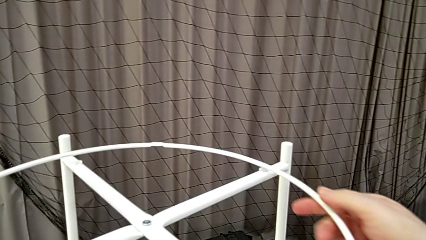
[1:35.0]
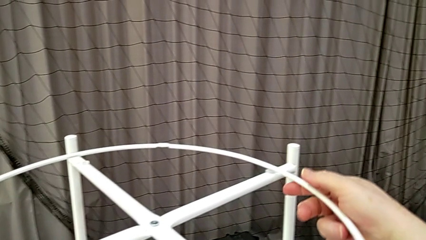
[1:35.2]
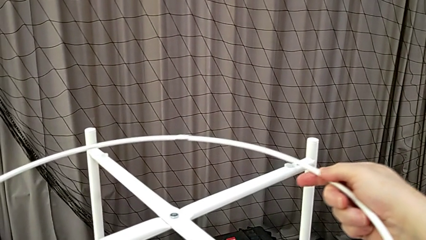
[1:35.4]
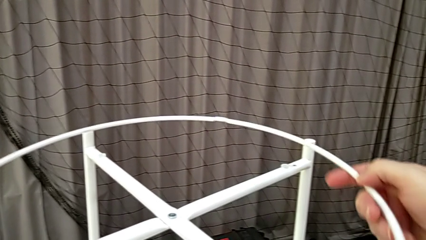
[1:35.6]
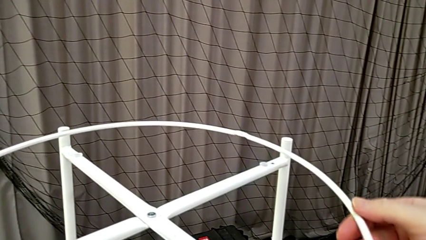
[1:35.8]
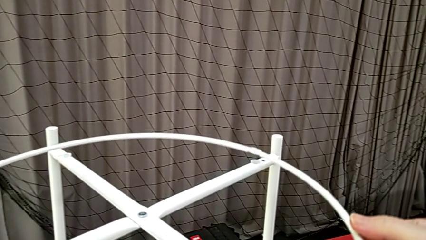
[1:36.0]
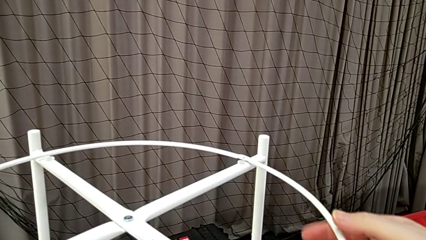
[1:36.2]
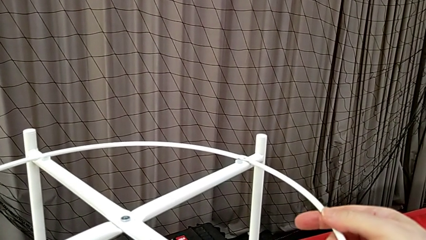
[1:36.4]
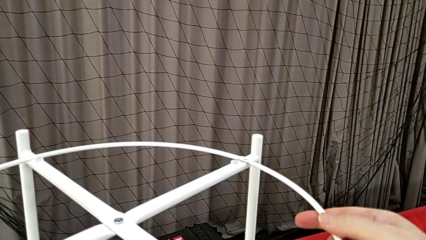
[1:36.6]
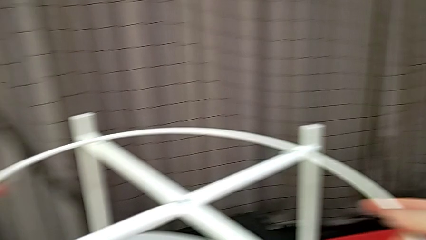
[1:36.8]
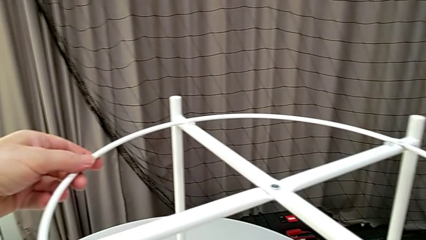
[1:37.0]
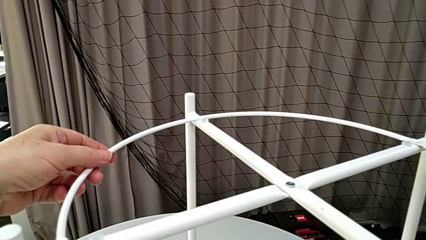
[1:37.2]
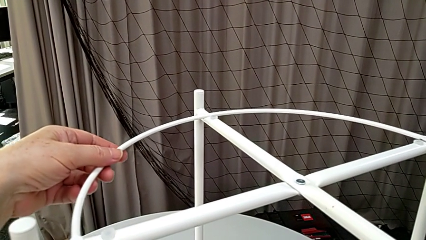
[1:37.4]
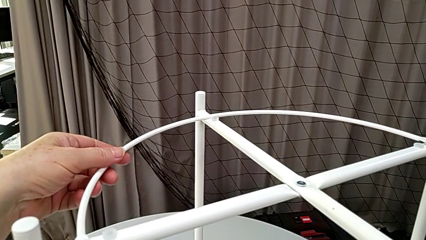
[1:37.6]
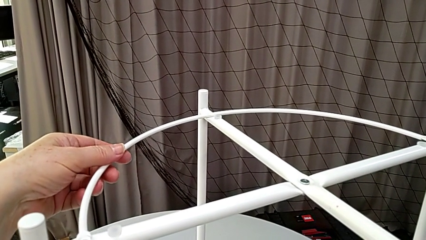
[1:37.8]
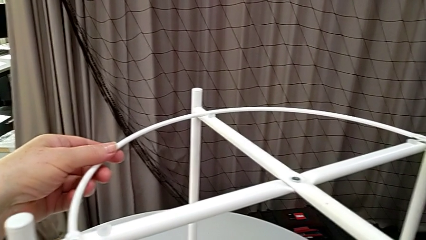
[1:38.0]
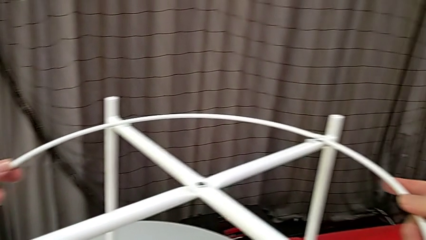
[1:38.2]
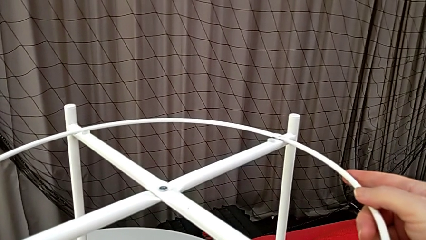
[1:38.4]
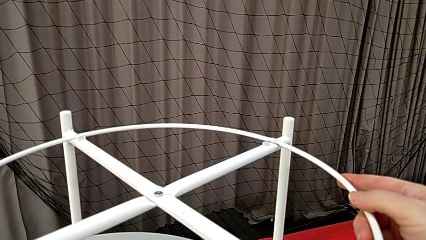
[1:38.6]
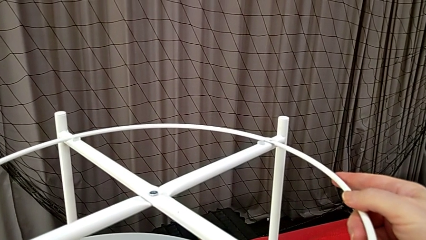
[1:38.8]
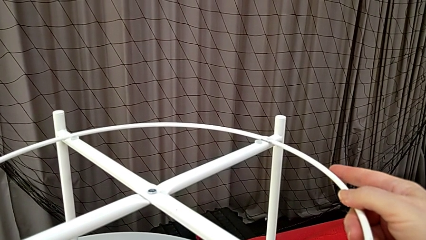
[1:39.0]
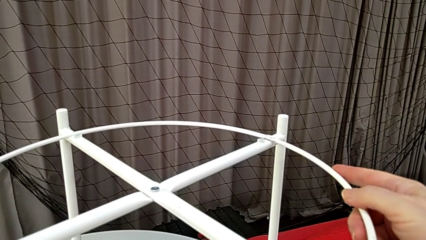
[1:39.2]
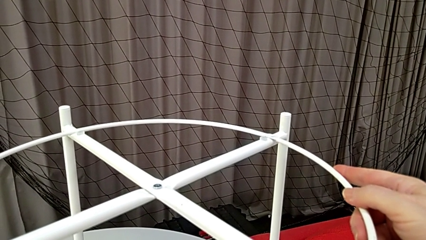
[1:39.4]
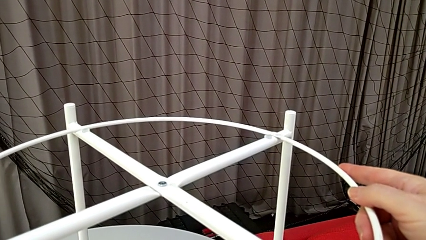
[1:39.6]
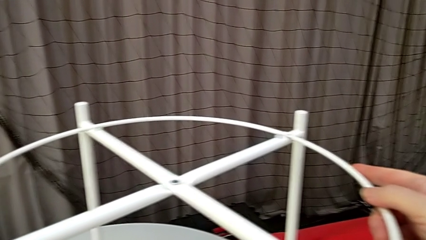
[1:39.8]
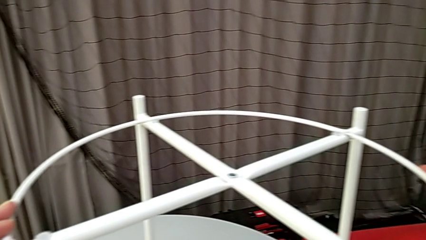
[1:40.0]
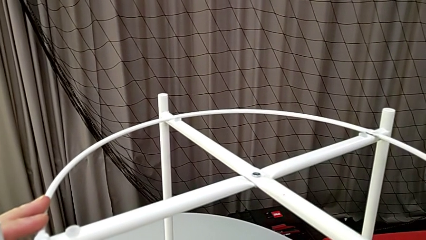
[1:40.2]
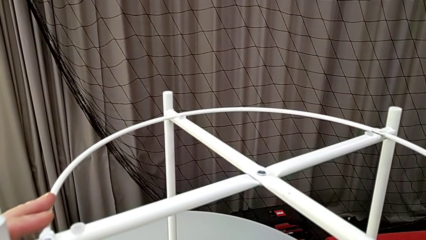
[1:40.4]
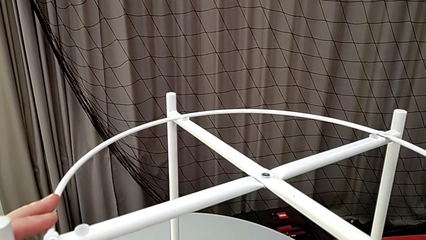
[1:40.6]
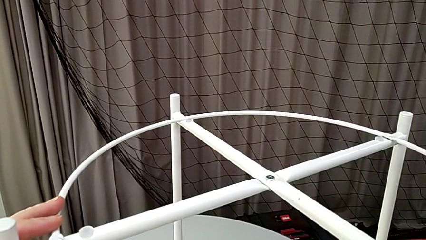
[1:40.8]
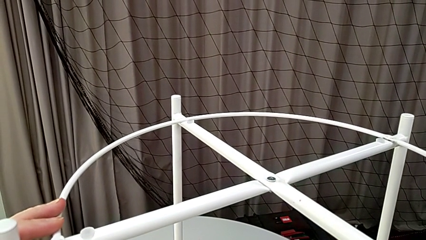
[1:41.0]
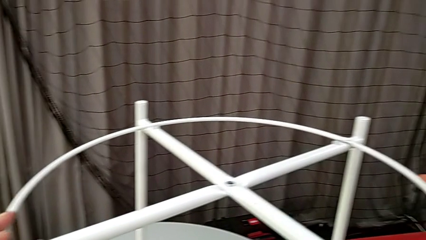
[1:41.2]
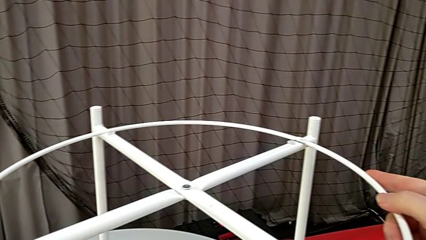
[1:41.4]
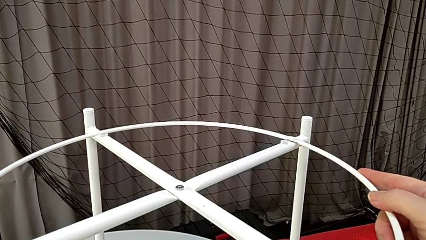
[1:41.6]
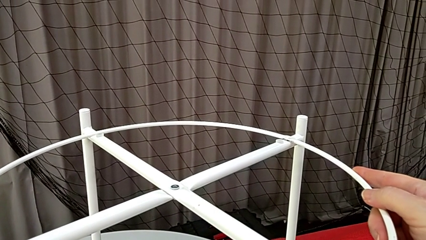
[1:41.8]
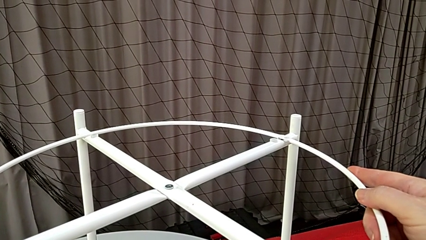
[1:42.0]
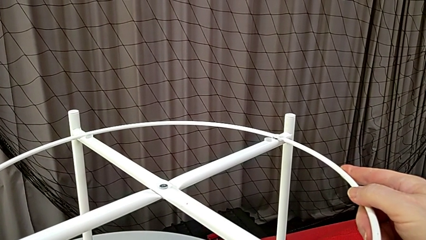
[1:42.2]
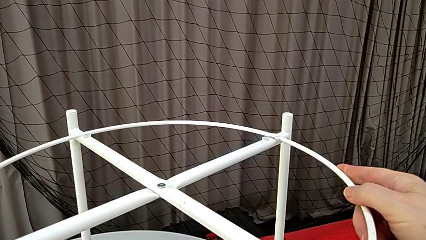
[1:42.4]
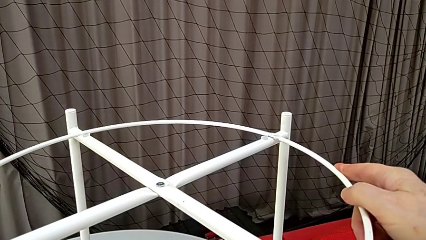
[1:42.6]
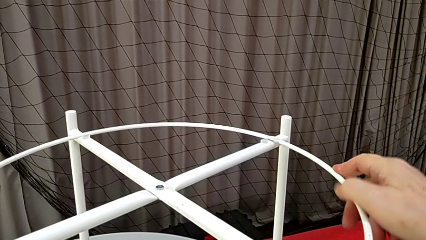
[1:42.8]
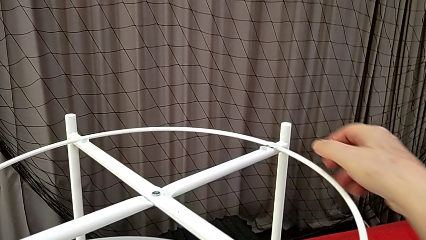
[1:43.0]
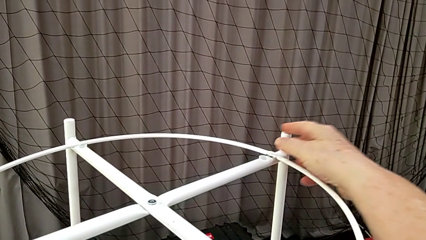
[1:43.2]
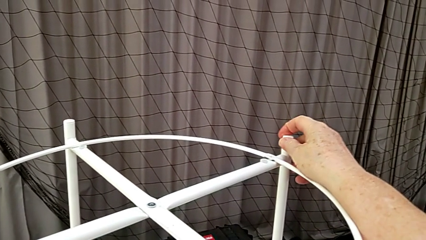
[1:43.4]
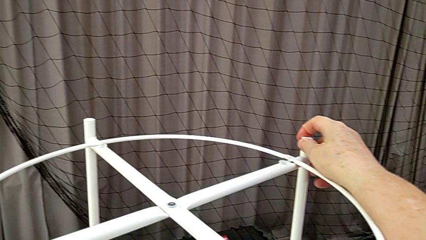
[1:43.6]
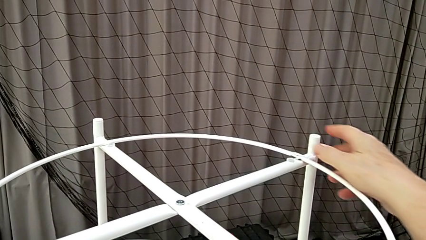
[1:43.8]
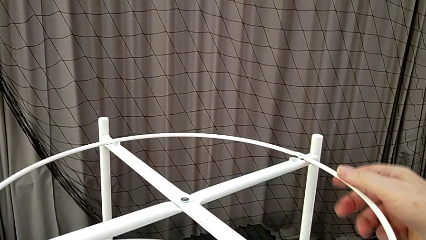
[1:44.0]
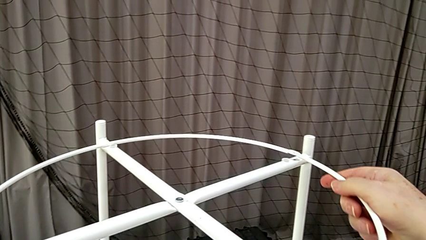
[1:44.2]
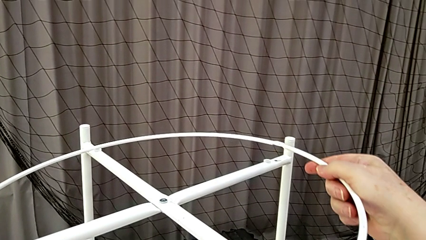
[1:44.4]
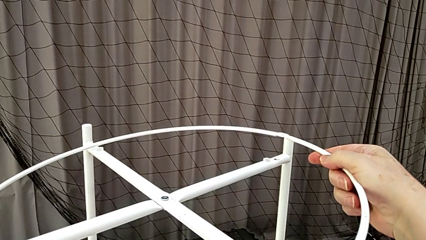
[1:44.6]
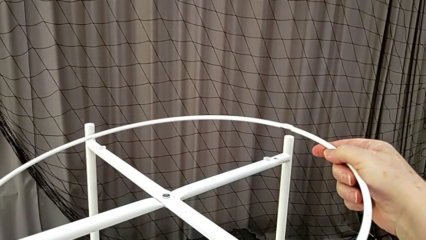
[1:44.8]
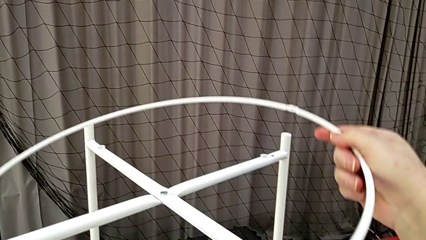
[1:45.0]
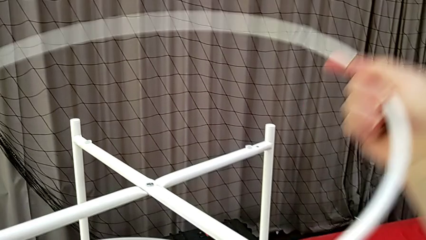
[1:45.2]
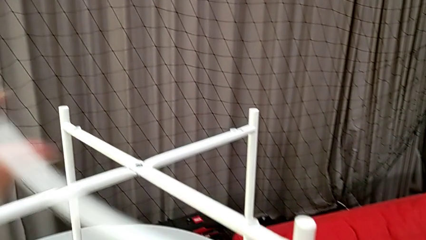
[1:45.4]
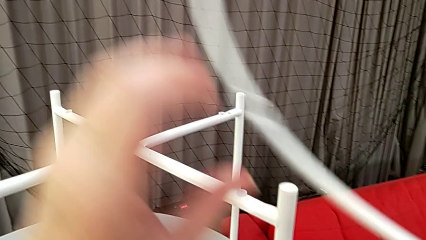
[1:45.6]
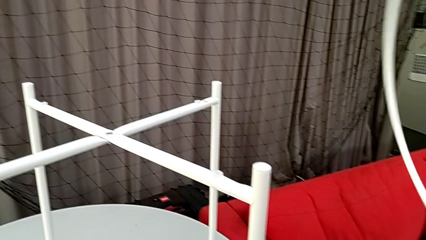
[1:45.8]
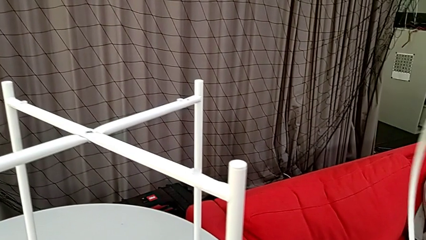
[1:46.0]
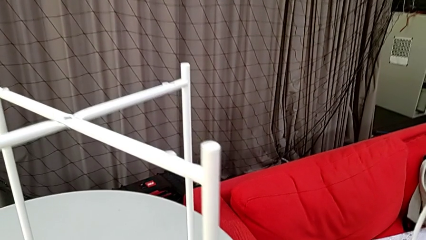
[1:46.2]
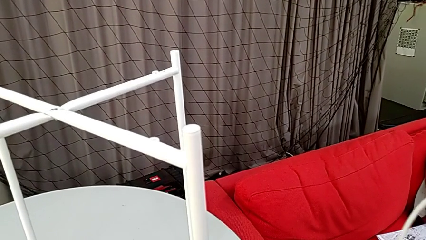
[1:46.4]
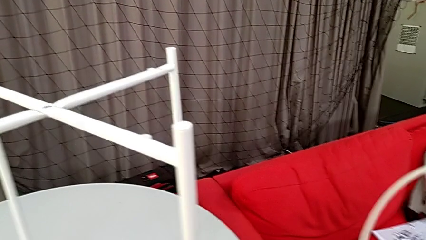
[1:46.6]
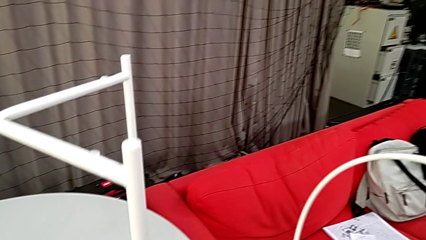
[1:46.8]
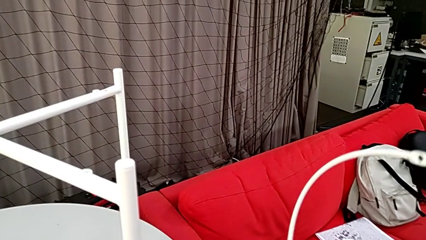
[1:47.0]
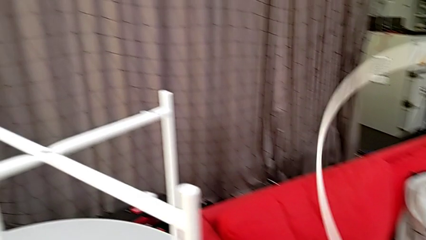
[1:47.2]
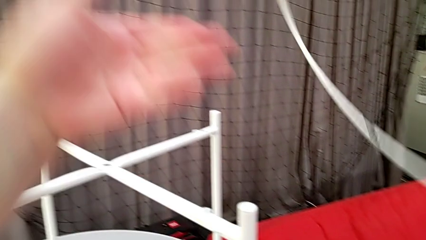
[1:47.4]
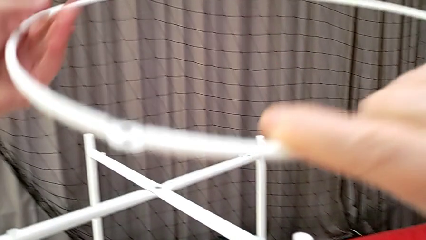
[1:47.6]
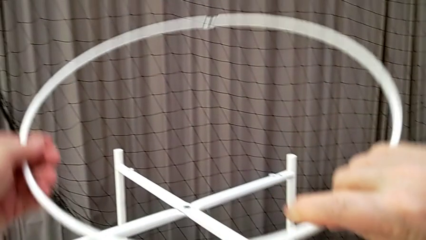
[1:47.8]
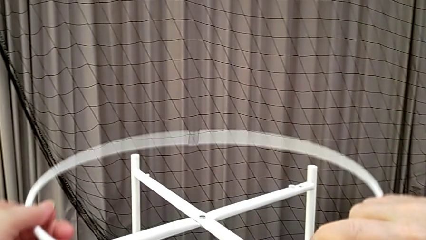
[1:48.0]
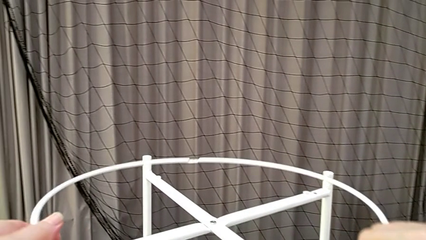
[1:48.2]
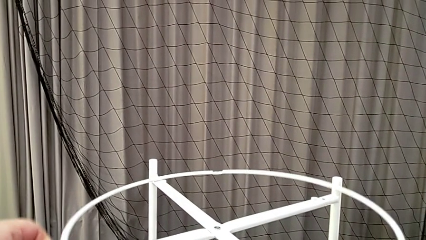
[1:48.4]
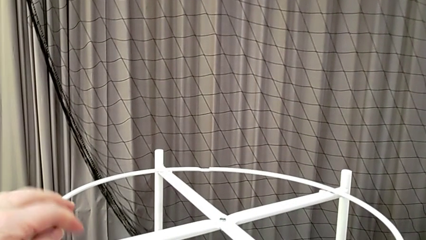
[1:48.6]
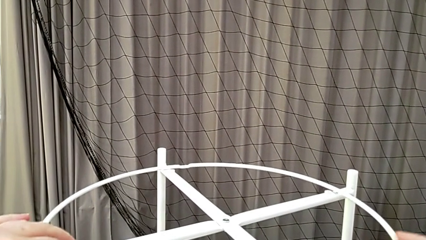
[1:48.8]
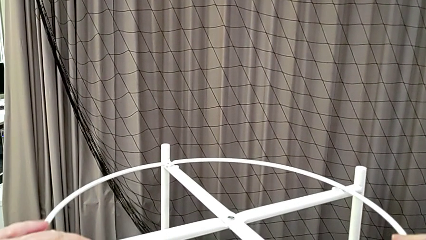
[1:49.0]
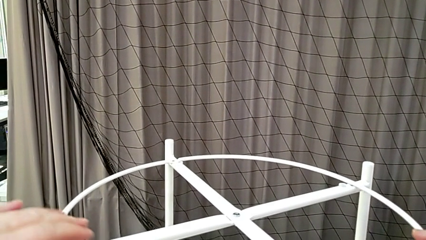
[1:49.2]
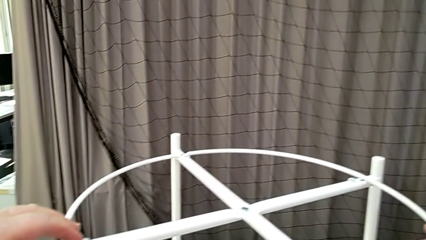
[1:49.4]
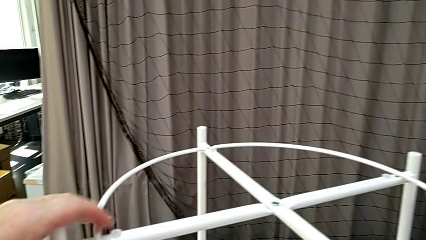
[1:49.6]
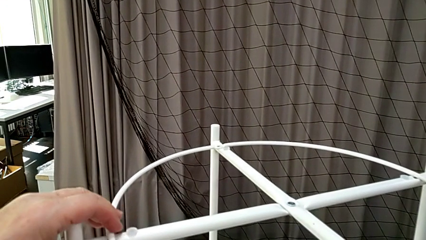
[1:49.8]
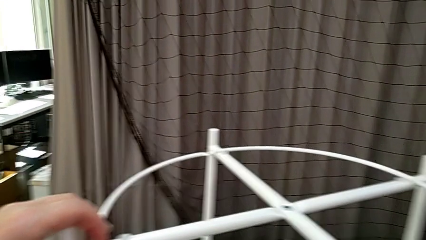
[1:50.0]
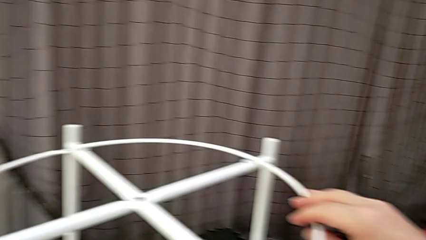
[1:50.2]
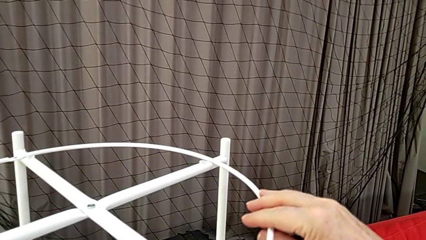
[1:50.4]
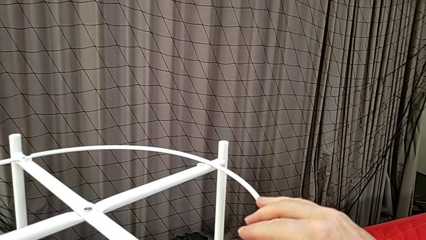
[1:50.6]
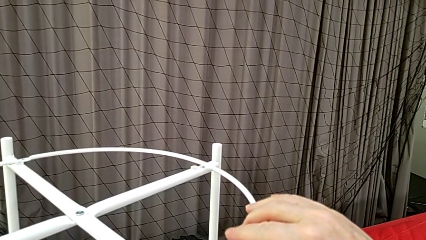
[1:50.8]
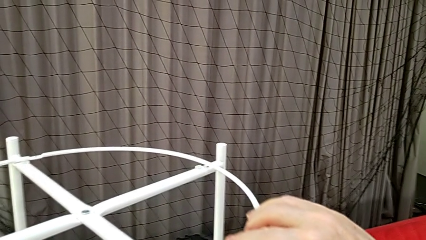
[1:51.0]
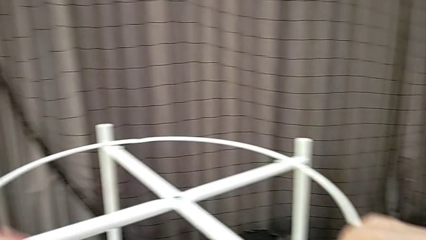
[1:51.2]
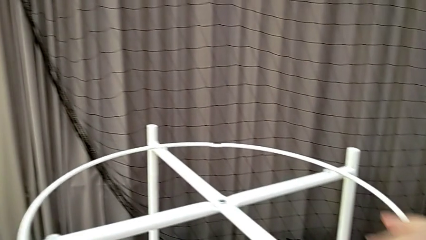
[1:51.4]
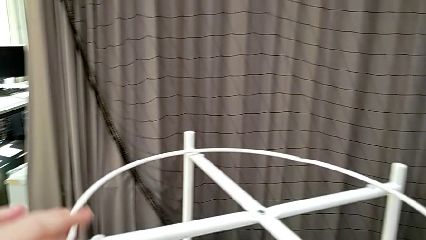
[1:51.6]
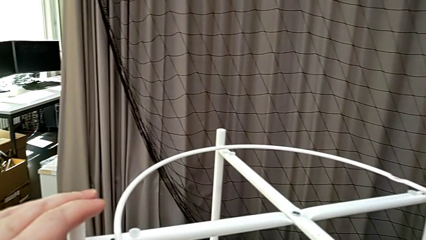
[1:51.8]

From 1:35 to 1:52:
The camera wearer is mounting the circle. They slide the circle, align it, hold it, rotate it, grab it, place it and align it.
